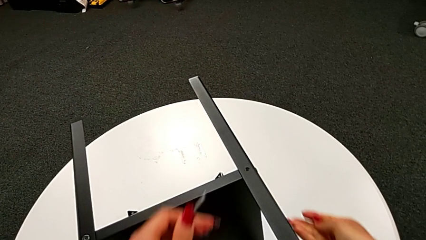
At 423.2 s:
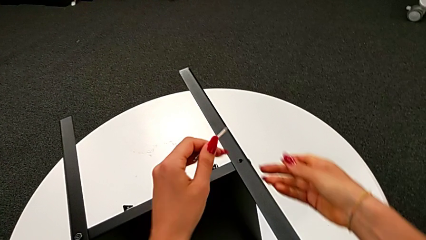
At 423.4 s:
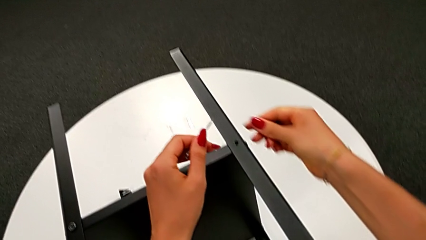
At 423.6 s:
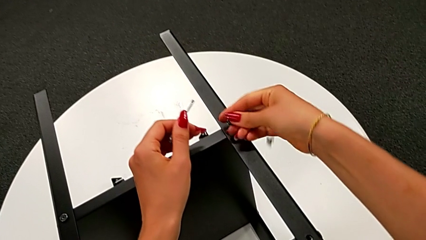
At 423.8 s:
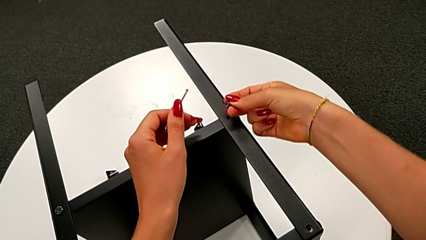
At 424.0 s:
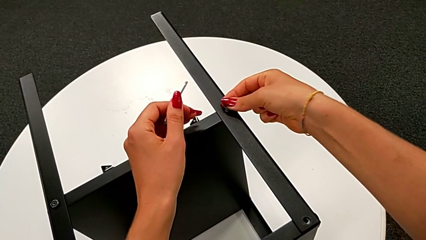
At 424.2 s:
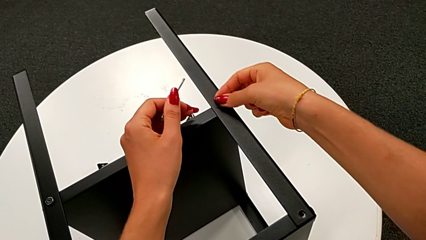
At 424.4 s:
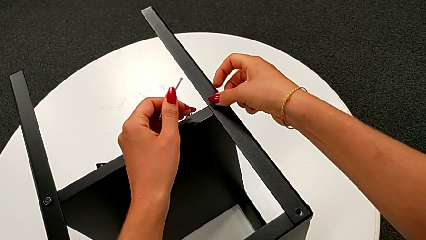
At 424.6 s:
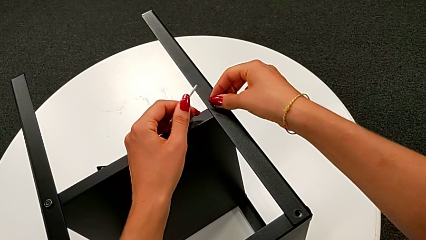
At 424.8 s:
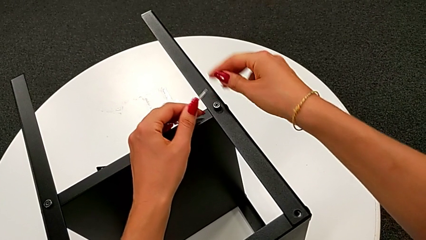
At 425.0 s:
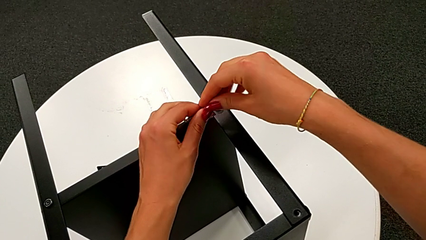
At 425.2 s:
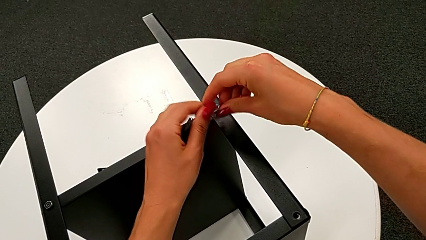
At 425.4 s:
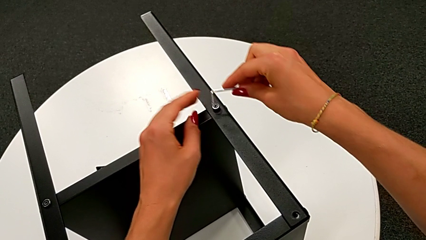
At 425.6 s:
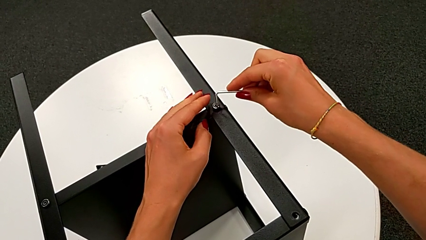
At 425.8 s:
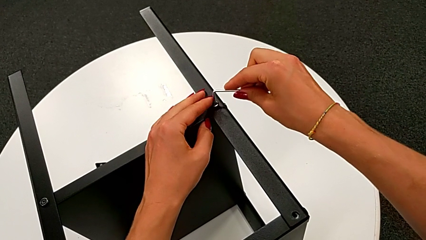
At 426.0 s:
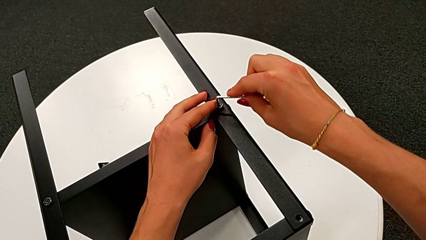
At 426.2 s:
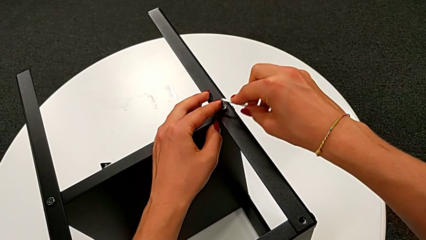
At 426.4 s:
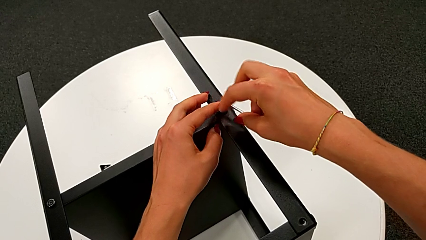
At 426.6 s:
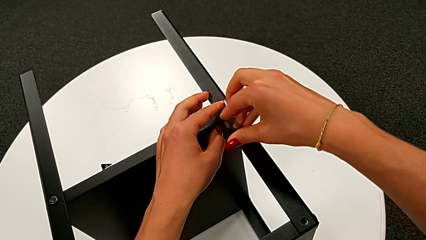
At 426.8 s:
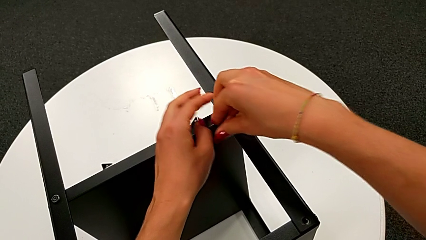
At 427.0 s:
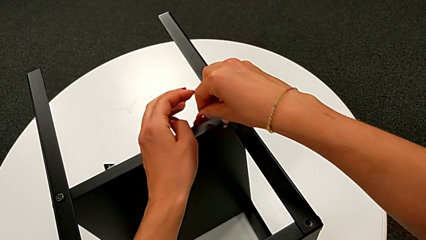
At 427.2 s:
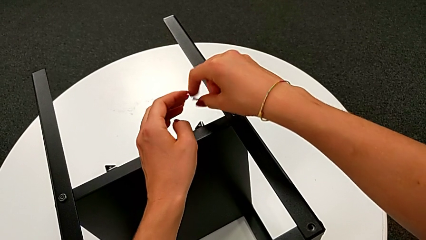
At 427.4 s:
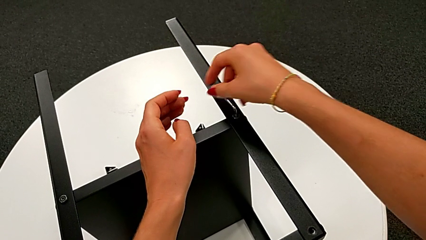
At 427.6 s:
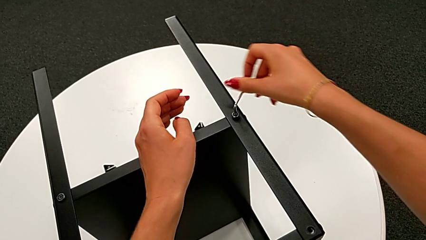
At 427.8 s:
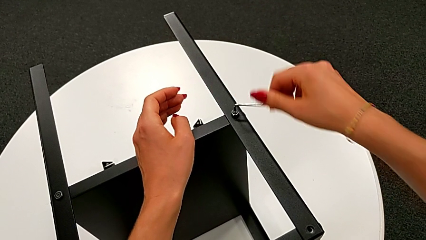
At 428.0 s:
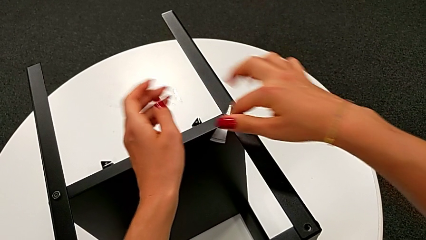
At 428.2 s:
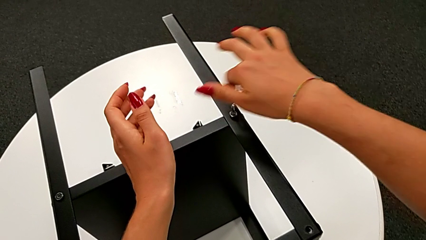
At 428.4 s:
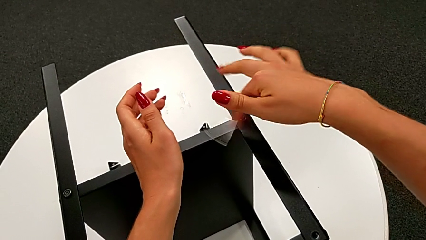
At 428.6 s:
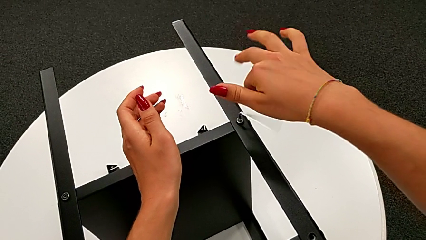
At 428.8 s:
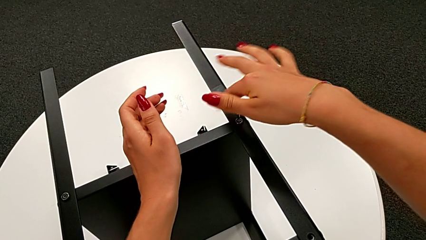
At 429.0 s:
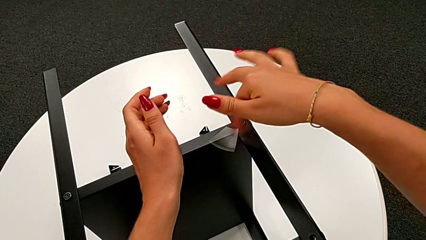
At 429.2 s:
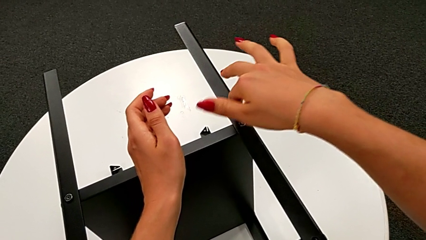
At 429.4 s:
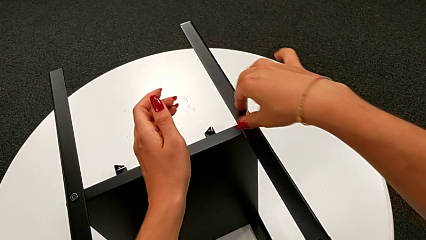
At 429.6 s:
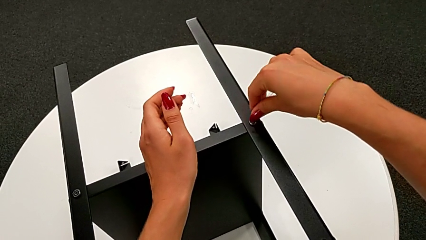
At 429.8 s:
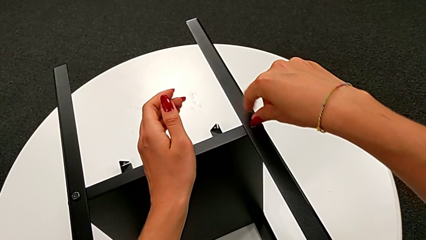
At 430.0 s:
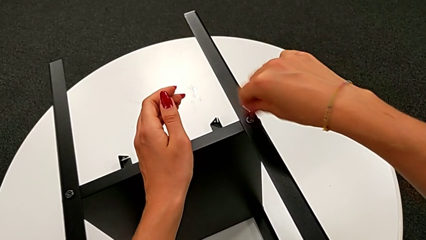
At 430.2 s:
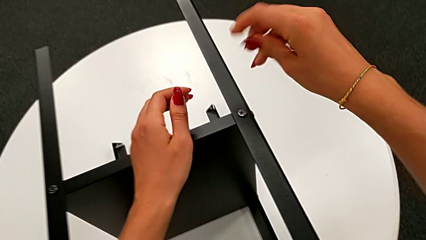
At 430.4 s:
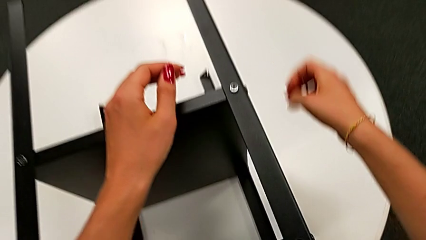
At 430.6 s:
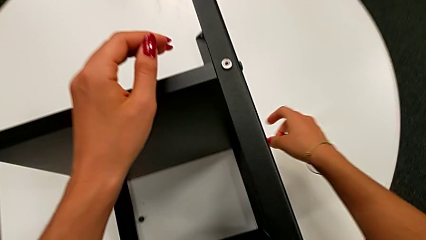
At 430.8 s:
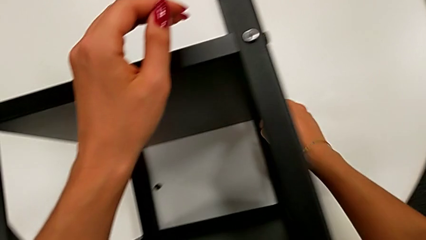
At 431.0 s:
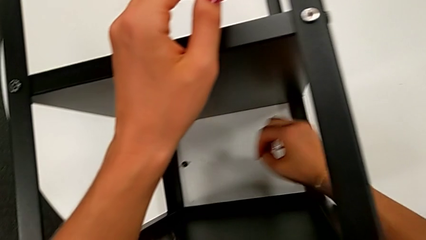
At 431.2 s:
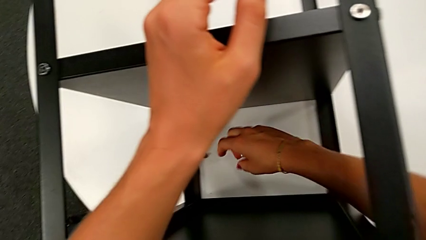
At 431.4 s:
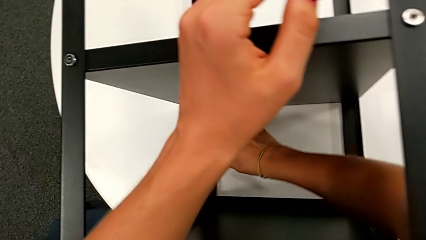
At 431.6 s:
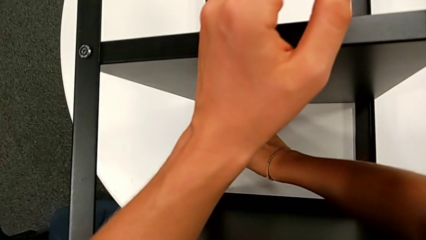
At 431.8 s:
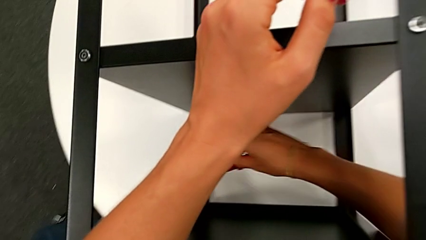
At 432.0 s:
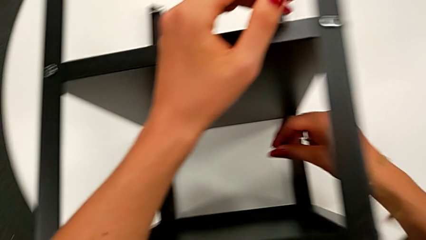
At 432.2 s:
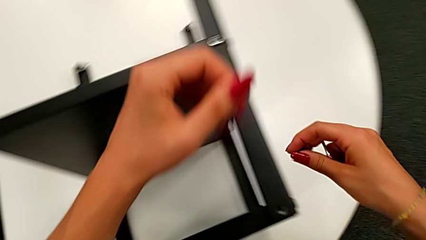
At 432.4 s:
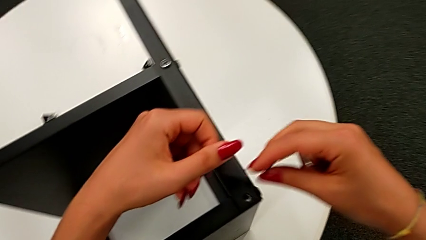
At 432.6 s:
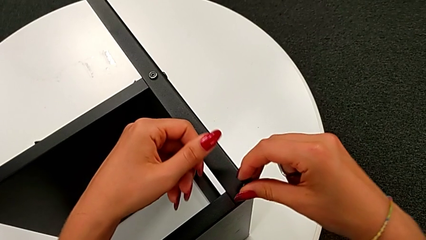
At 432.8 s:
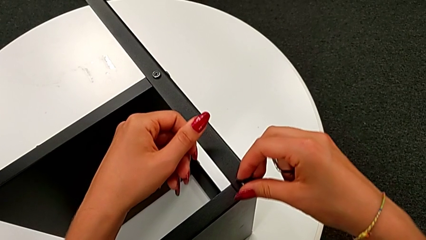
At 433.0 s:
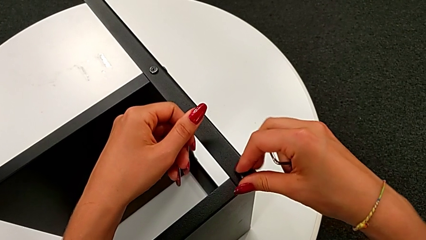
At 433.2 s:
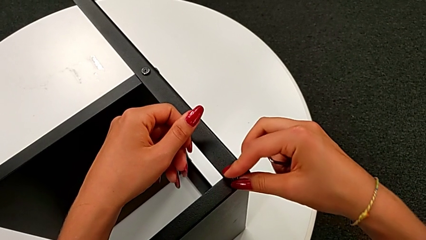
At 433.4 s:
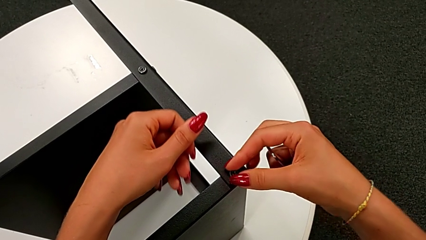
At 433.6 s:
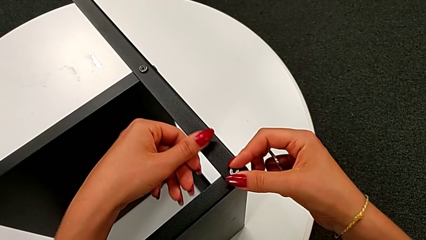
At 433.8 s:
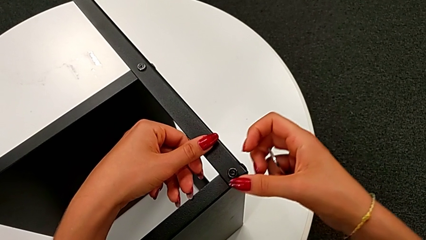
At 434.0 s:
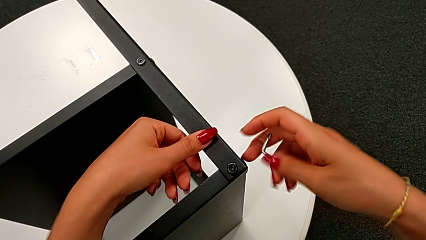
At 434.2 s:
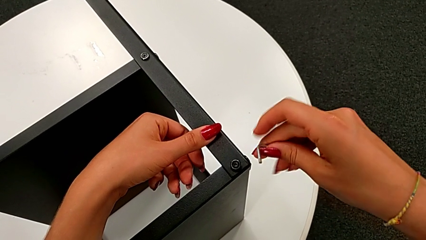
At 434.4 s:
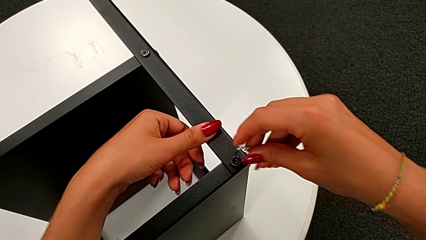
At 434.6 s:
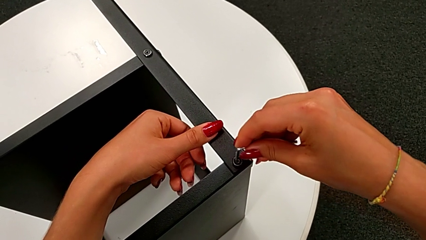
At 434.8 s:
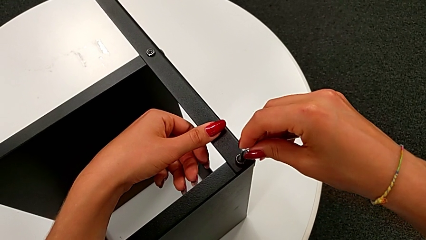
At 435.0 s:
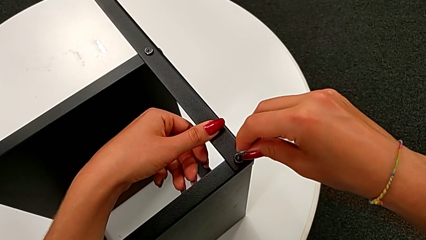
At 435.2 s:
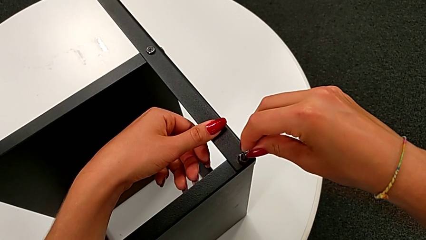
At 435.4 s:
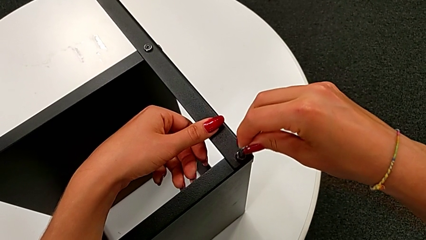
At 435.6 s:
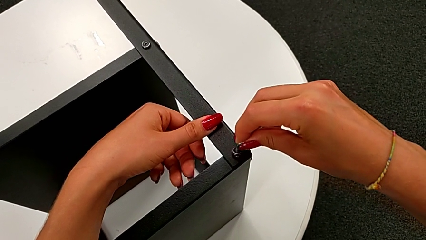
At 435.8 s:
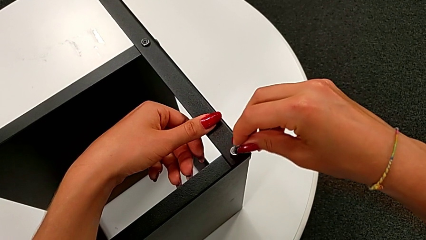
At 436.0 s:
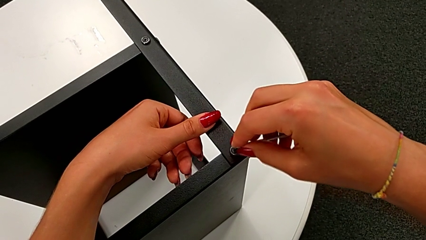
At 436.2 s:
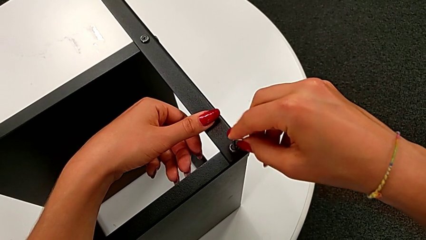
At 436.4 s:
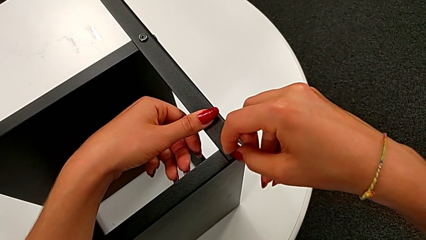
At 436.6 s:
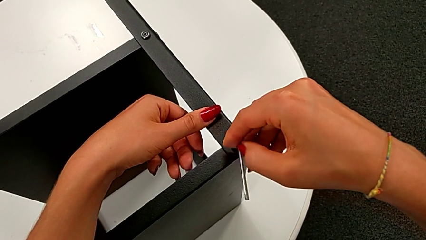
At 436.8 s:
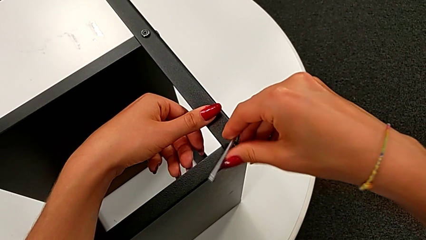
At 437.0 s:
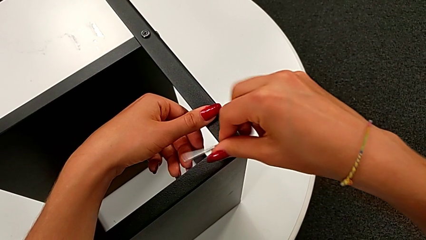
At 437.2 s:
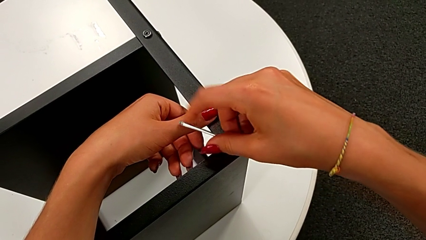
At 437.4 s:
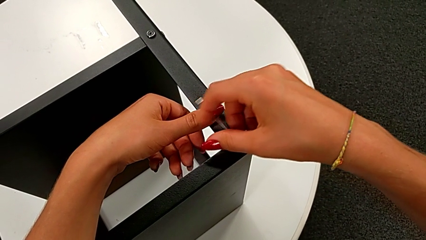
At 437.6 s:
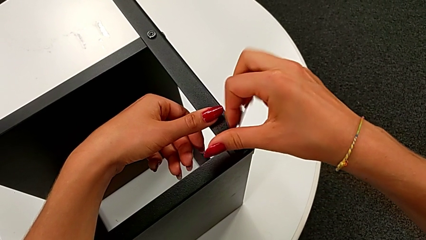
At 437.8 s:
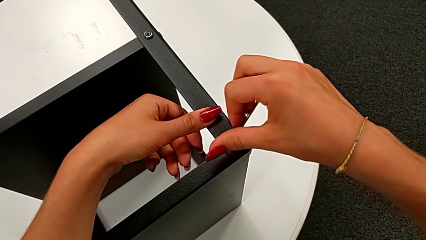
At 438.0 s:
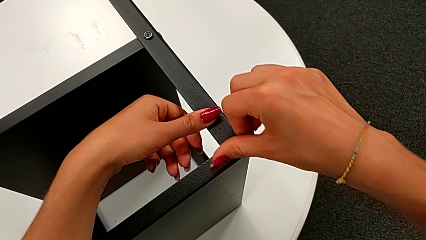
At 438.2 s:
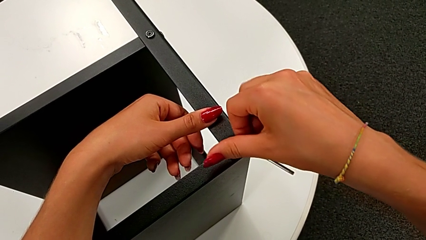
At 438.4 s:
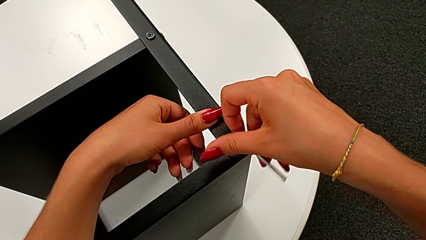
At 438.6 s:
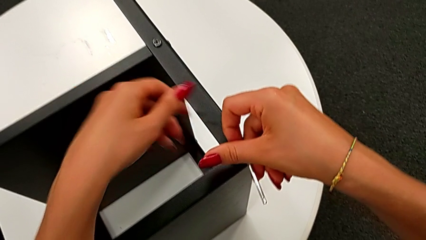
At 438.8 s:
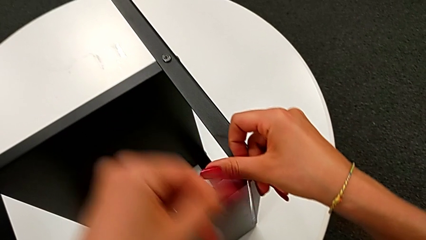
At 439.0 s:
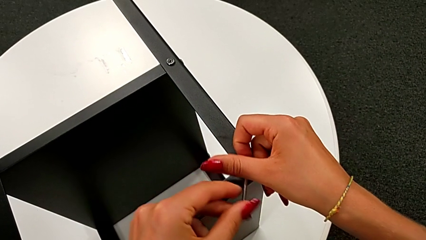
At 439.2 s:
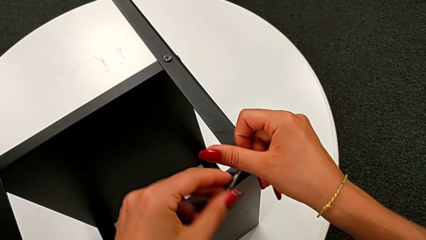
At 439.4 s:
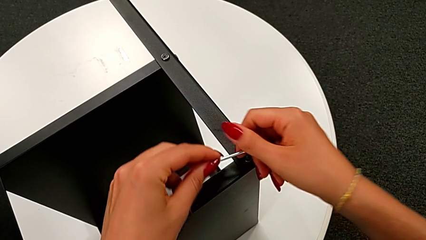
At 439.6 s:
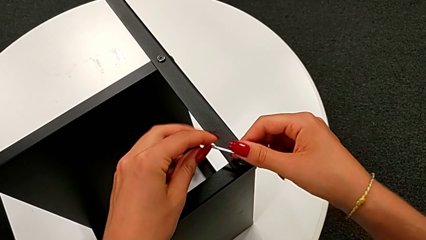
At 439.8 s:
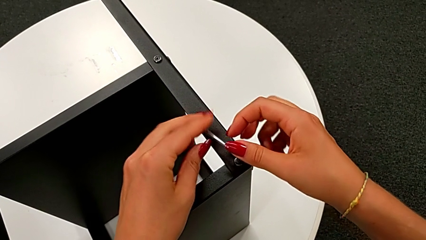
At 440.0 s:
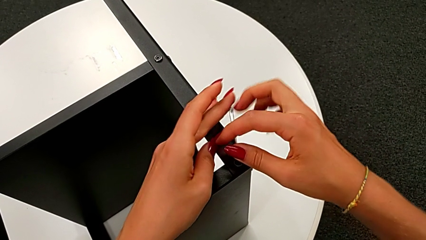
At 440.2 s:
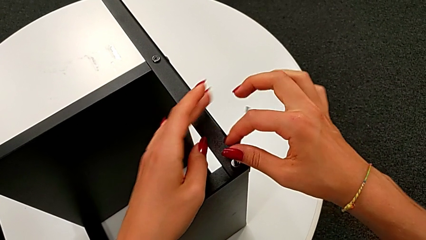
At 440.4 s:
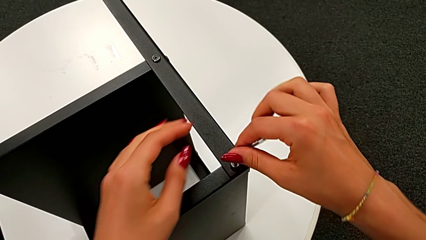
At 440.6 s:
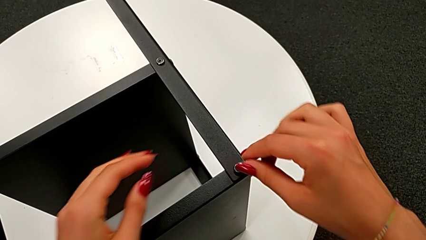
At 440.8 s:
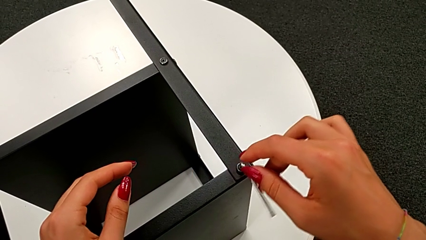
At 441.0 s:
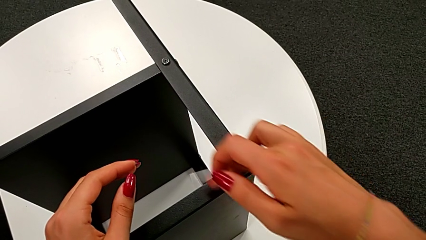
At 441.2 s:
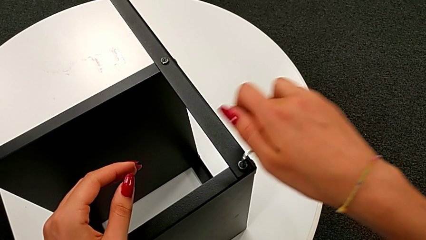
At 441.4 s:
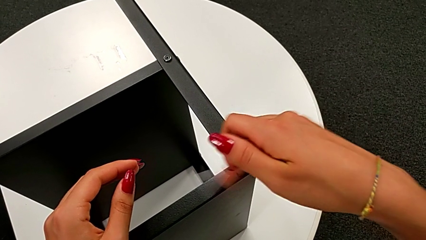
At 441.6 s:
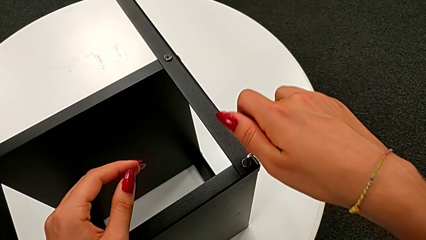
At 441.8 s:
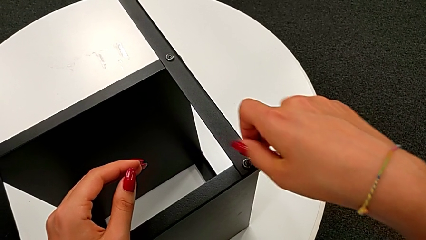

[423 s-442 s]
The camera wearer is assembling the fourth leg of the nightstand. They insert the hex socket head, insert the Allen wrench, screw the fifteenth hex socket head, withdraw the Allen wrench, grab the sixteenth hex socket head, insert the hex socket head, insert the Allen wrench and begin to screw the sixteenth hex socket head.
